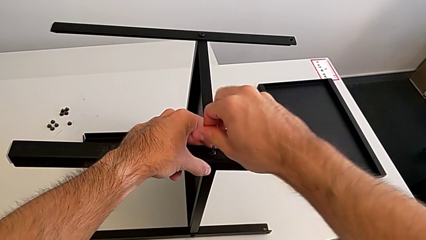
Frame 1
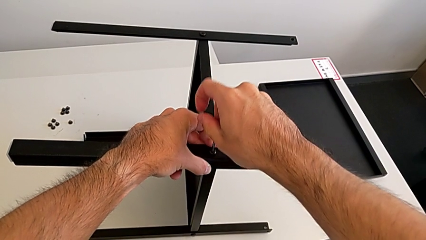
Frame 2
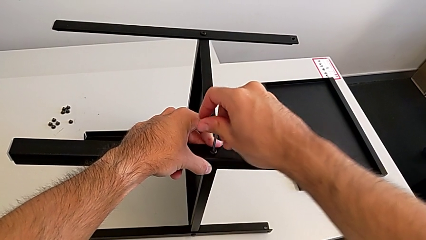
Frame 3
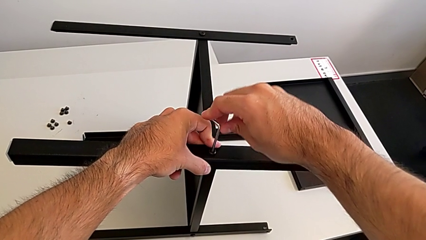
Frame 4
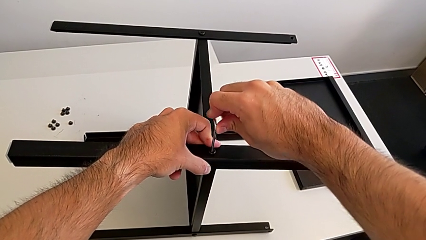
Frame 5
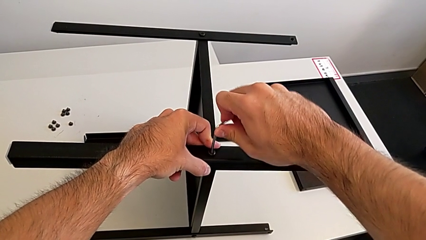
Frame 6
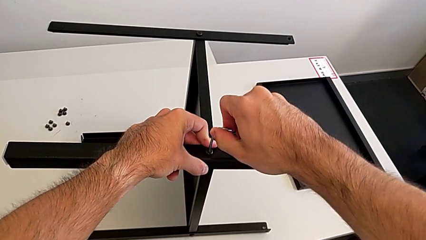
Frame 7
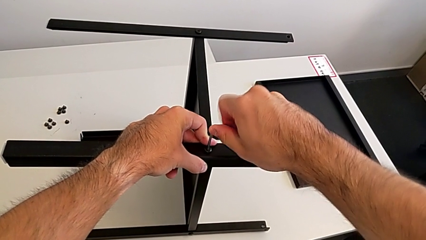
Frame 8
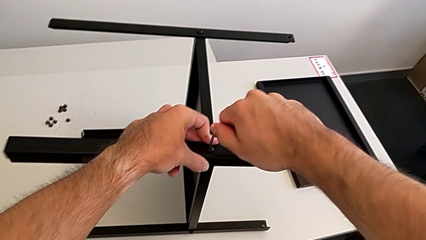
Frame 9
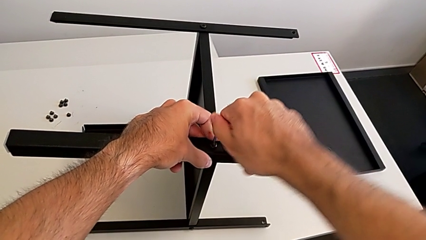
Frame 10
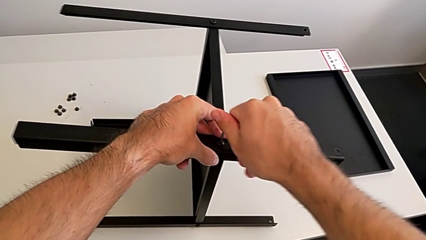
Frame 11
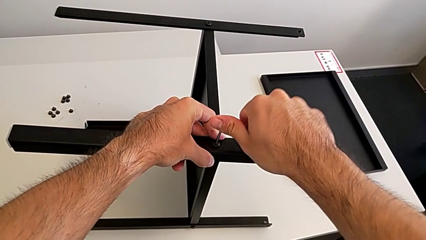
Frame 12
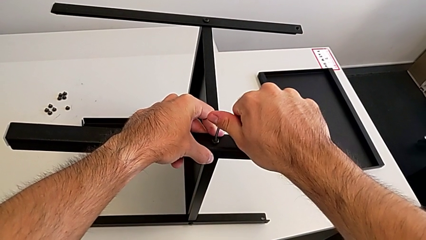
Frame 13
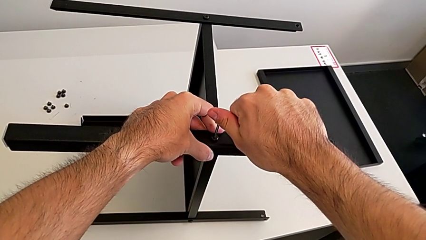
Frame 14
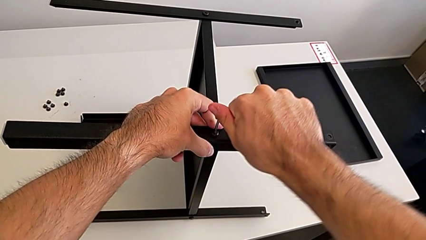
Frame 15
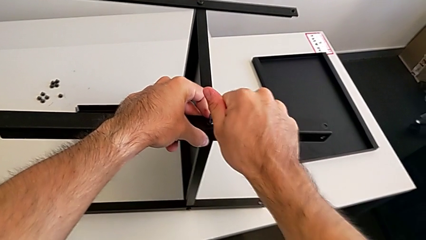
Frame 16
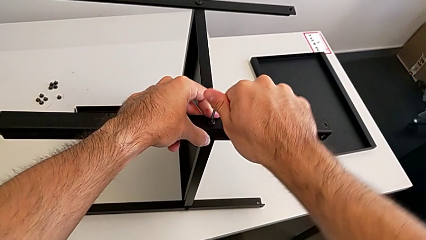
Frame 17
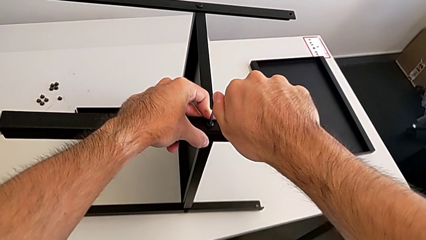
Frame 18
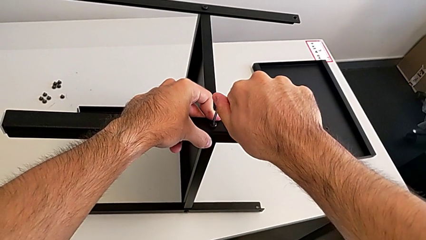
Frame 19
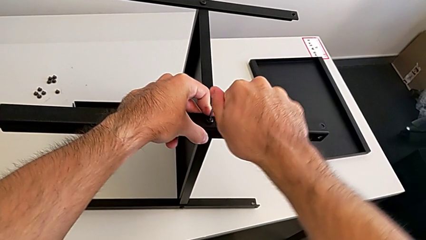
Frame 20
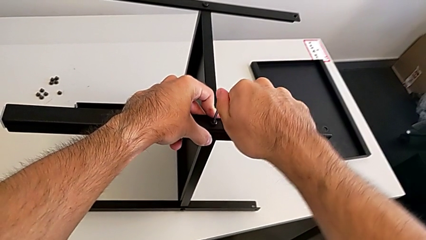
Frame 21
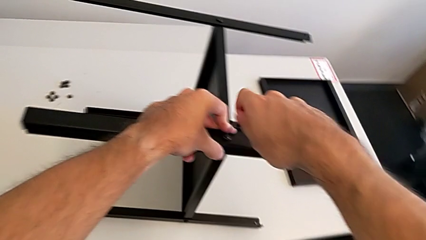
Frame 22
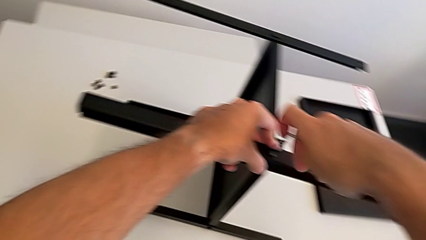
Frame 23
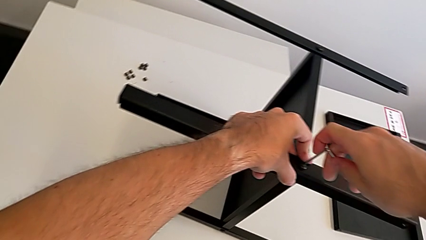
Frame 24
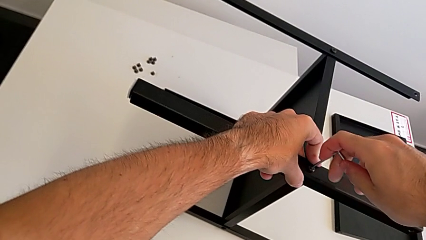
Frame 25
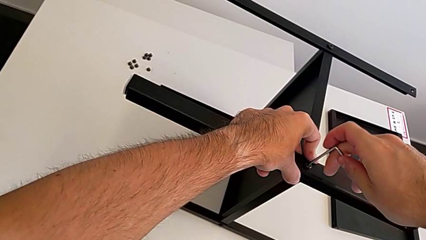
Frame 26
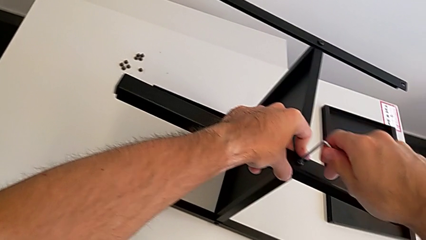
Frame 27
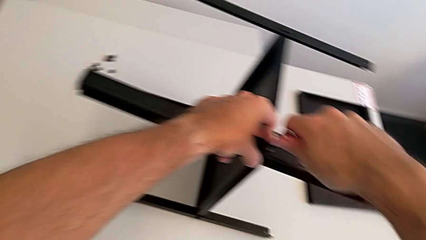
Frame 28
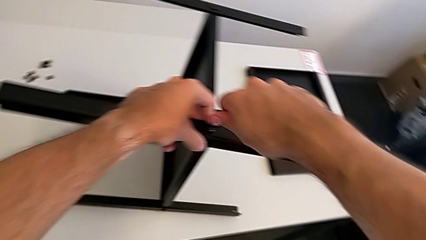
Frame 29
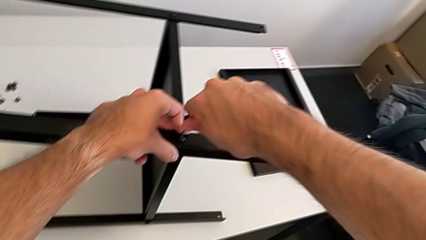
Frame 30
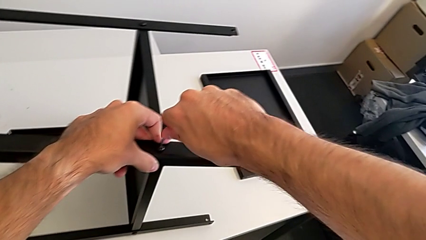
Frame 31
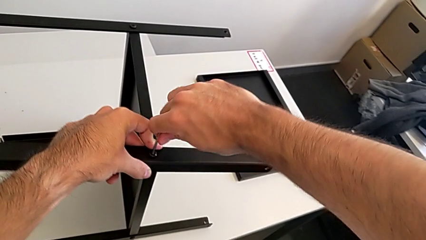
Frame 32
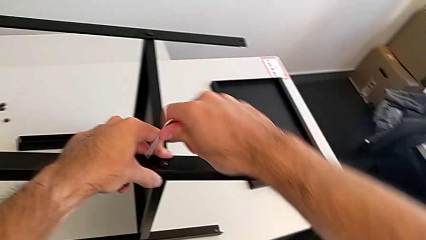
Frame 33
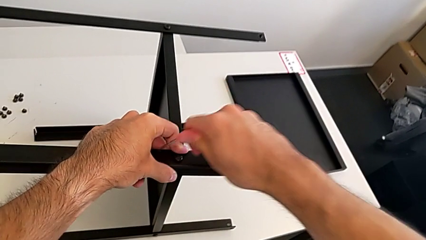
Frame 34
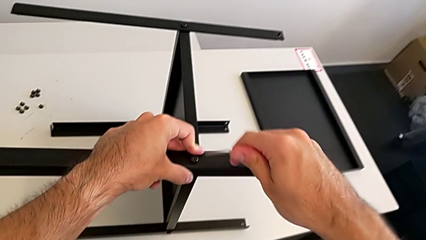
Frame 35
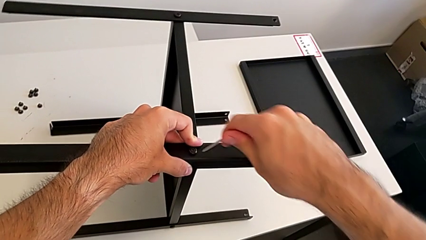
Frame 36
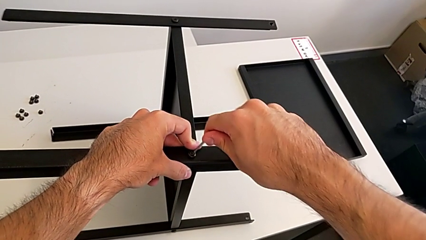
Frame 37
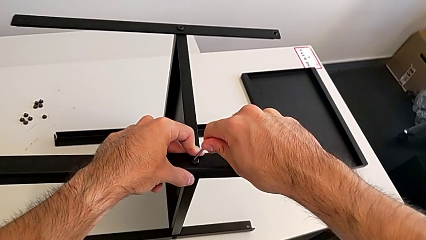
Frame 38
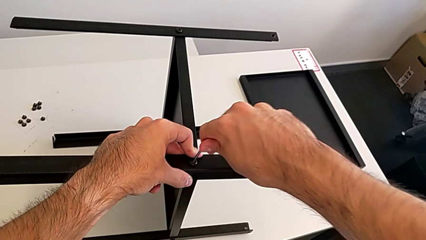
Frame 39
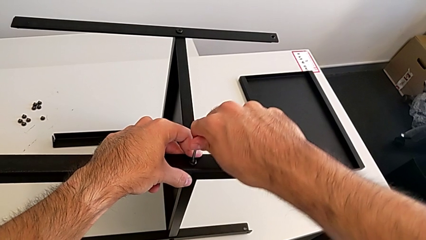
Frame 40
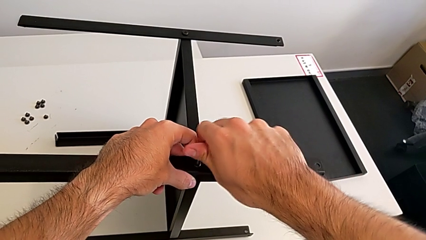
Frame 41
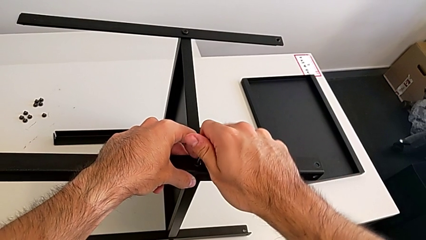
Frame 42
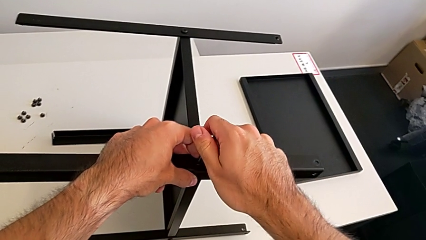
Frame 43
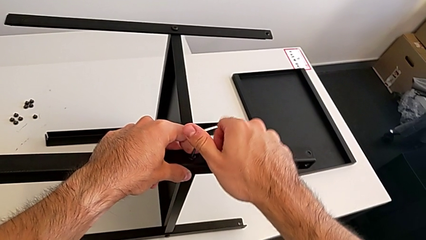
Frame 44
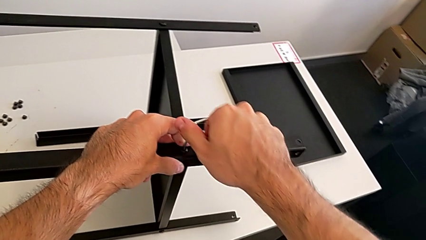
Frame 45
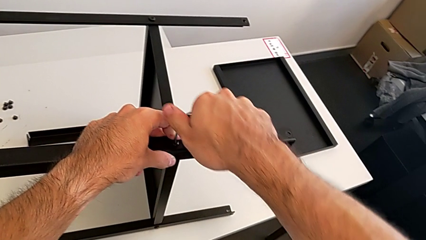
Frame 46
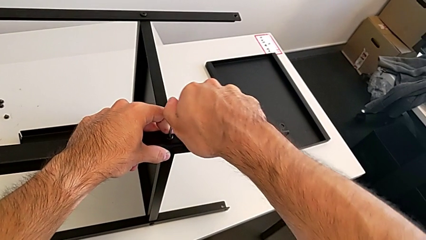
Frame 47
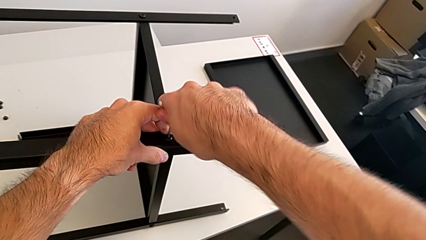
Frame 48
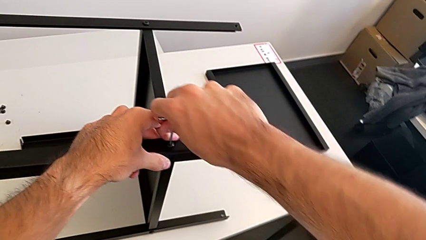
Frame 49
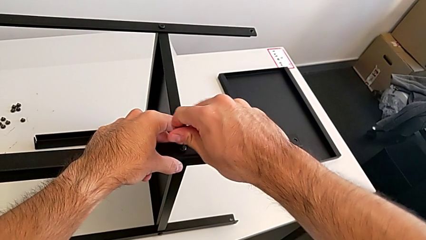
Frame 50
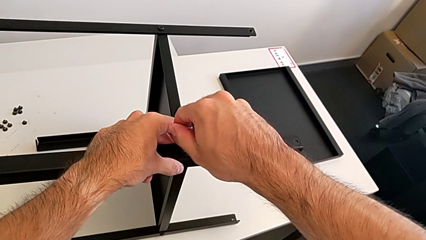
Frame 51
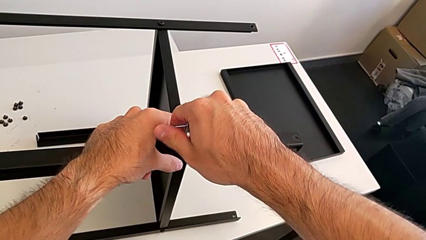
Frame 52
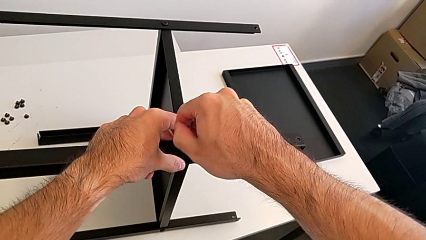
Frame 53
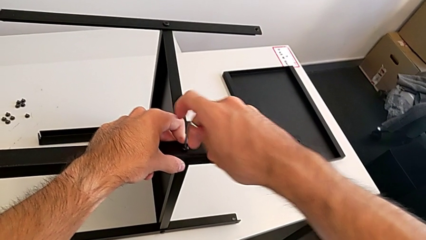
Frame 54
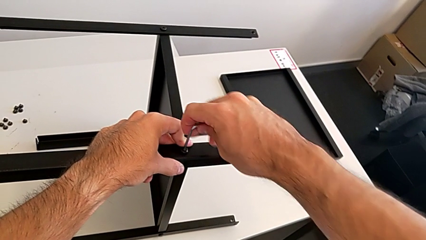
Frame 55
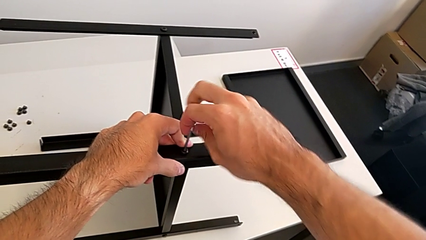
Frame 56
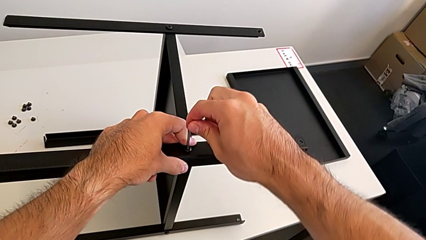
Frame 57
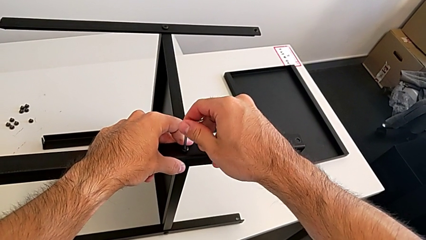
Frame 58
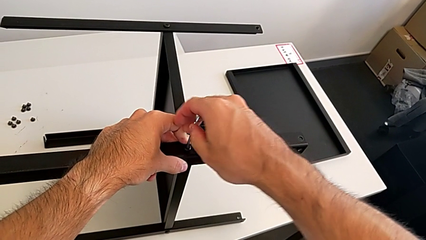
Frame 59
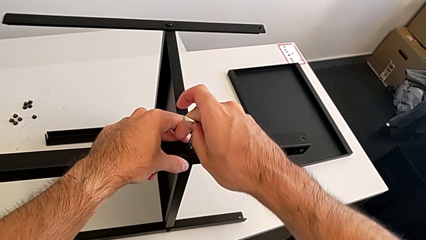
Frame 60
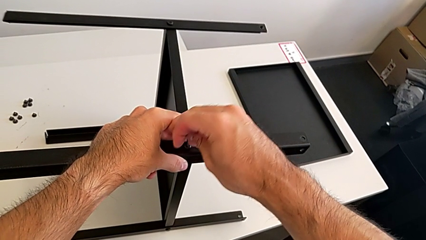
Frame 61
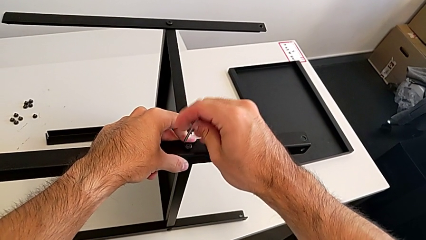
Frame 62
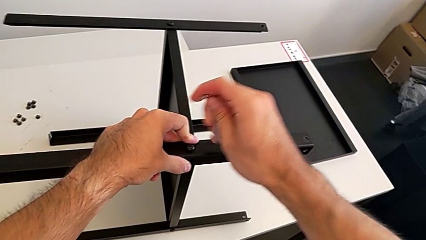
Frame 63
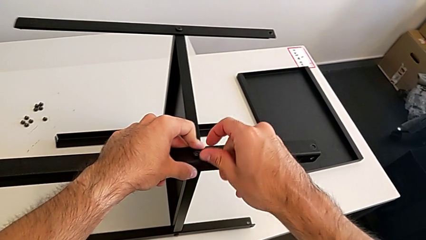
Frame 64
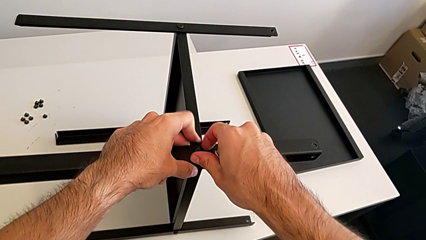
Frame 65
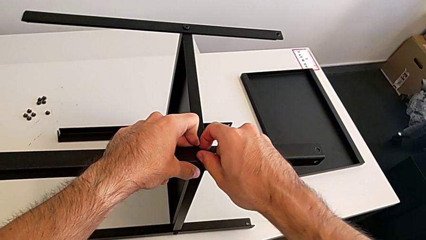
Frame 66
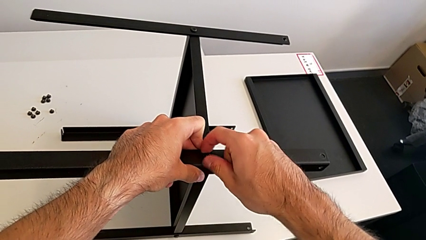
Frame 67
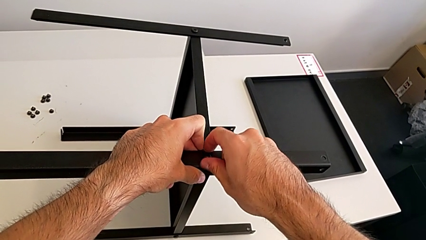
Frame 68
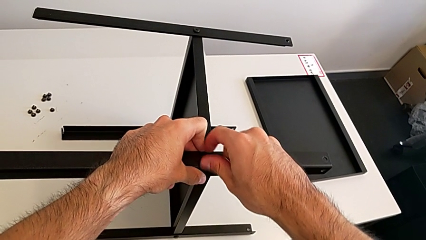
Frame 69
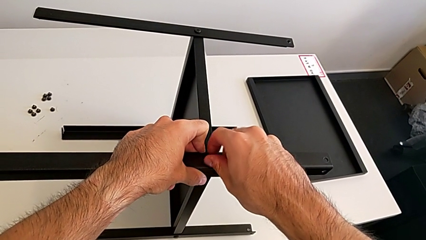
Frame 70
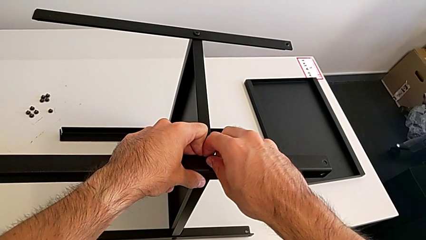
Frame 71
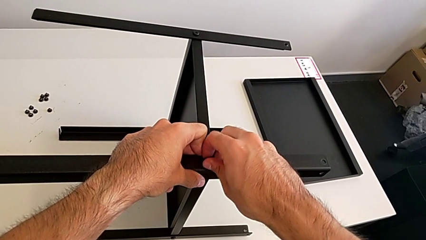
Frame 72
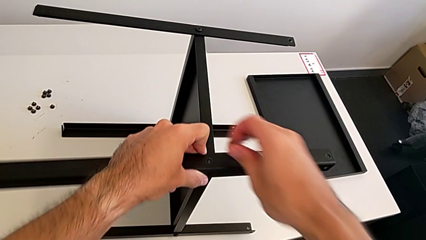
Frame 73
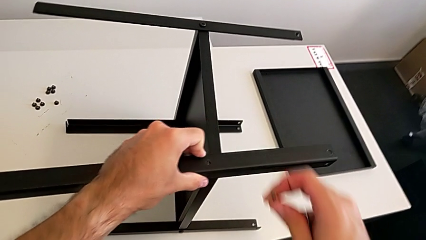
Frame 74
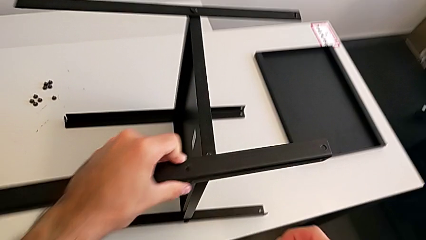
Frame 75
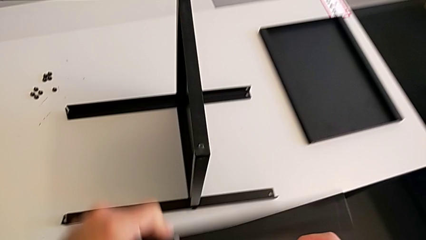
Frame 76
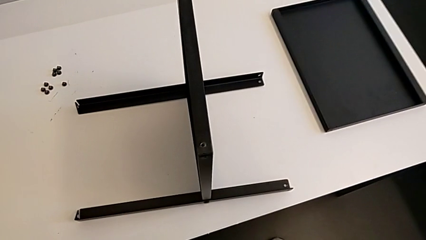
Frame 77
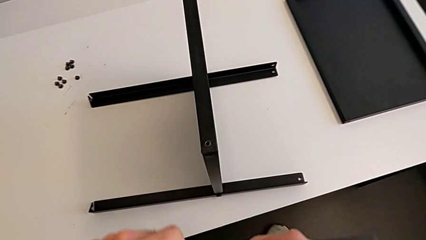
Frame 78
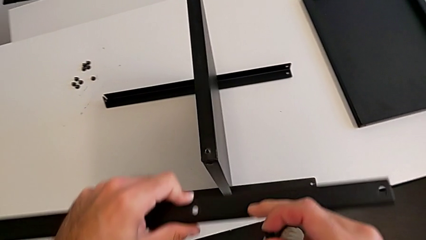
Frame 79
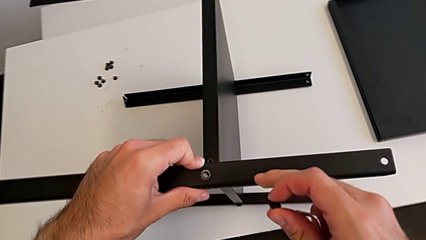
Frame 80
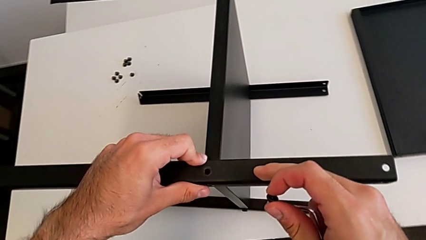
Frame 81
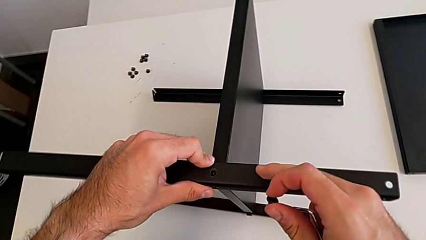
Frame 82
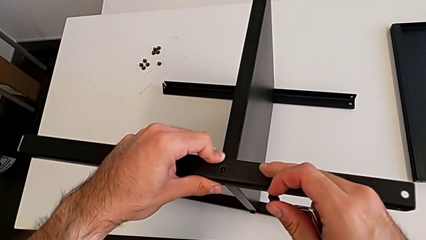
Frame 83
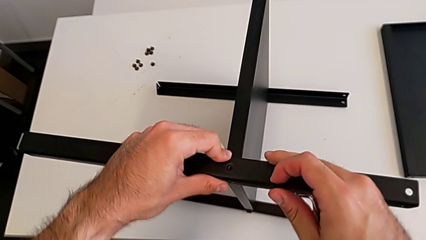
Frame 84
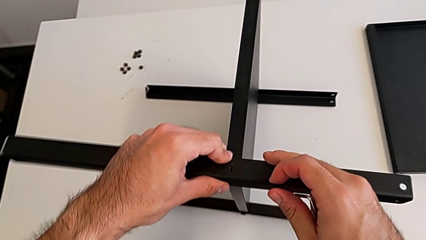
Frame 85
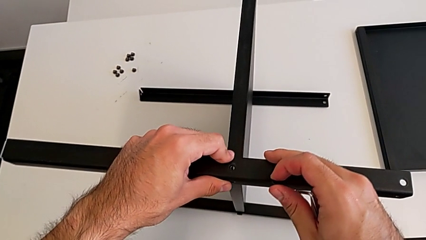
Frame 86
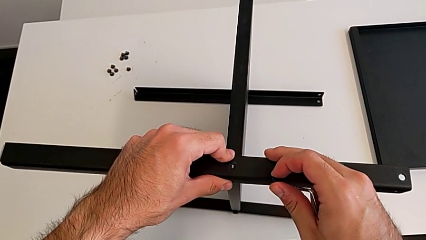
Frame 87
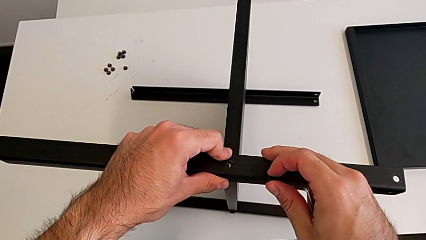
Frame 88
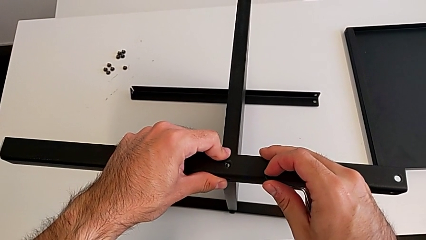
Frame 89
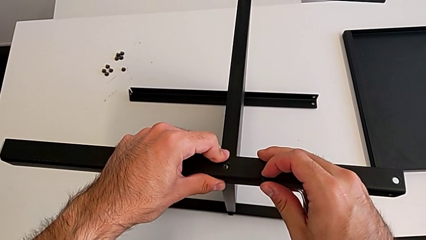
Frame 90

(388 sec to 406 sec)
The camera wearer is screwing the fourth leg to the middle shelf of the table. They keep screwing the hex socket head, withdraw the Allen wrench, insert it, screw the hex socket head, withdraw the Allen wrench, disassemble the hex socket head, disassemble it with the right hand and the leg with the left hand, and align it.
